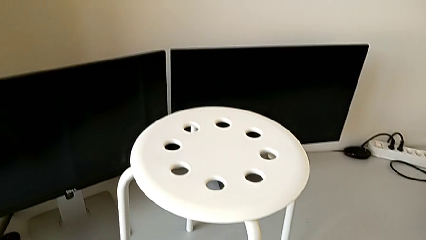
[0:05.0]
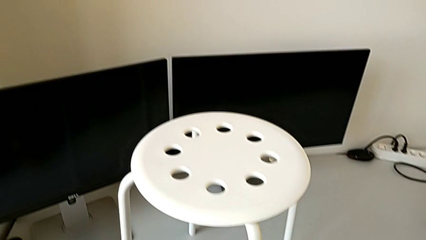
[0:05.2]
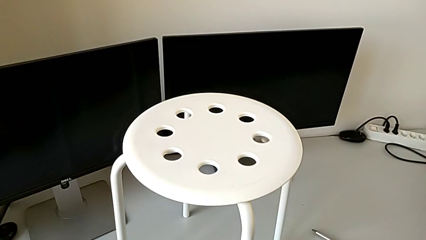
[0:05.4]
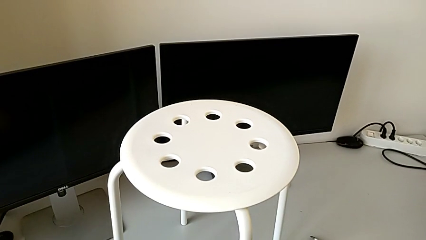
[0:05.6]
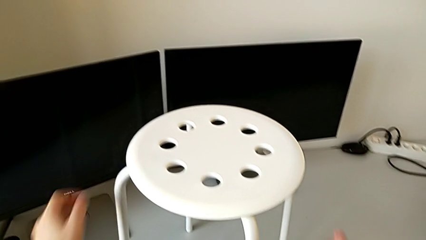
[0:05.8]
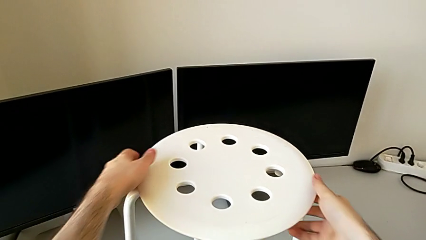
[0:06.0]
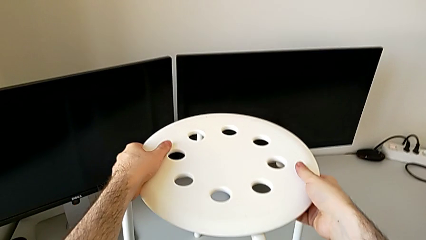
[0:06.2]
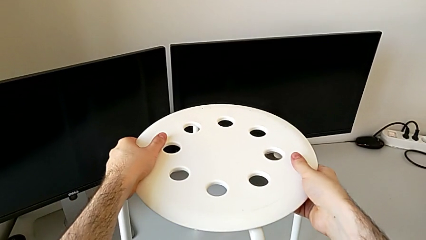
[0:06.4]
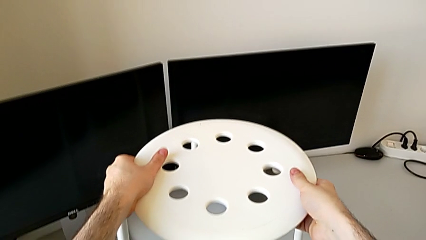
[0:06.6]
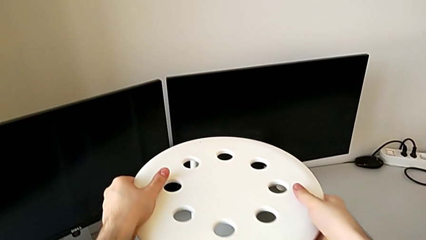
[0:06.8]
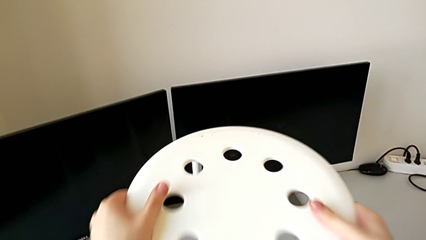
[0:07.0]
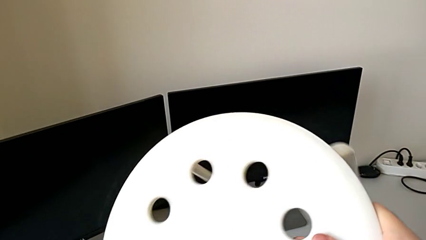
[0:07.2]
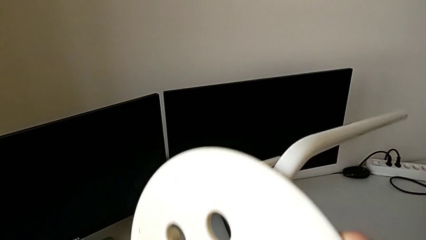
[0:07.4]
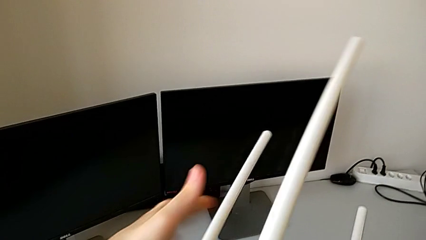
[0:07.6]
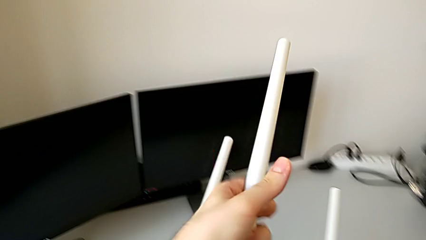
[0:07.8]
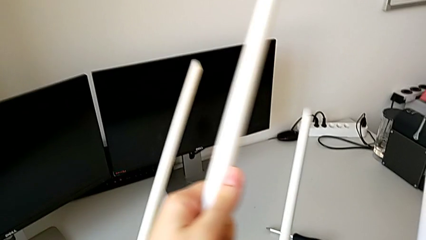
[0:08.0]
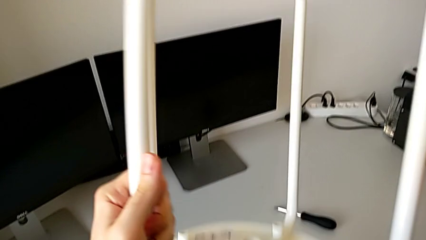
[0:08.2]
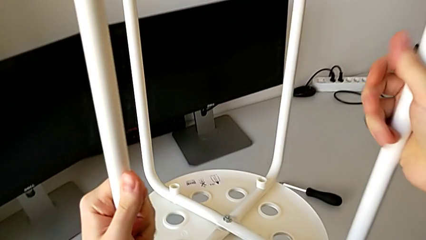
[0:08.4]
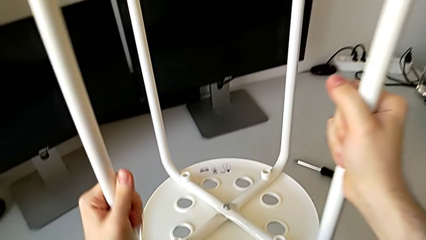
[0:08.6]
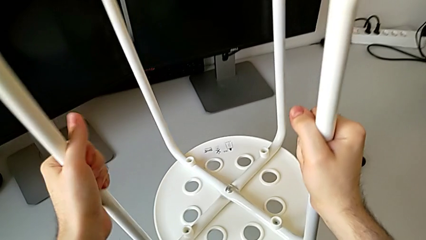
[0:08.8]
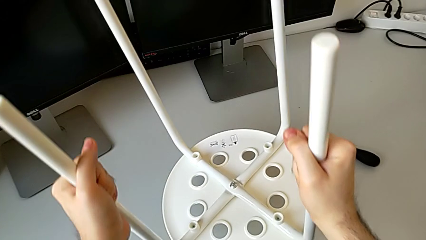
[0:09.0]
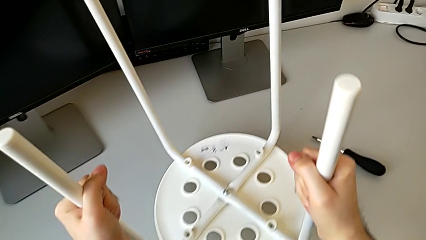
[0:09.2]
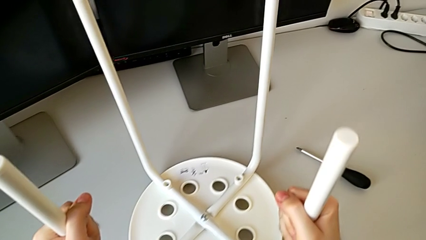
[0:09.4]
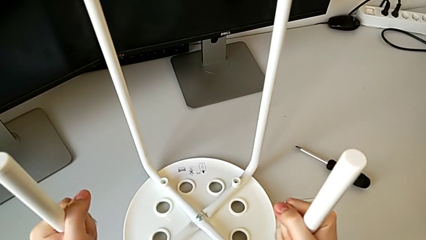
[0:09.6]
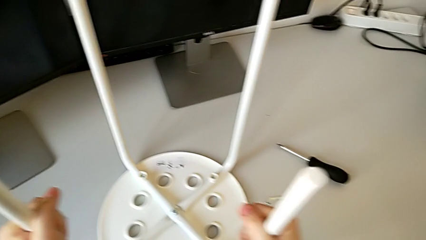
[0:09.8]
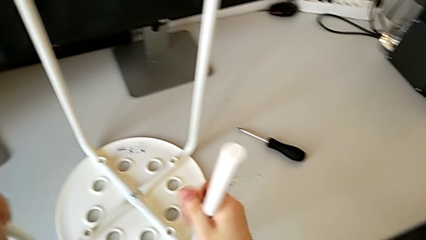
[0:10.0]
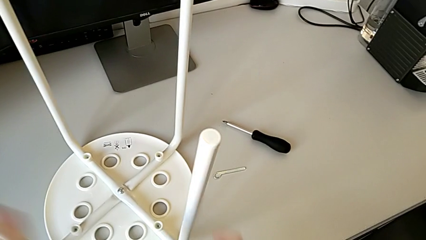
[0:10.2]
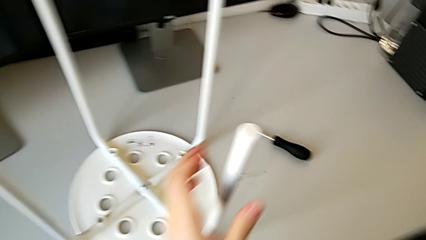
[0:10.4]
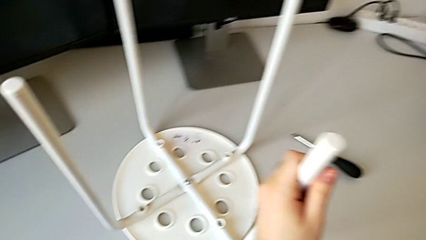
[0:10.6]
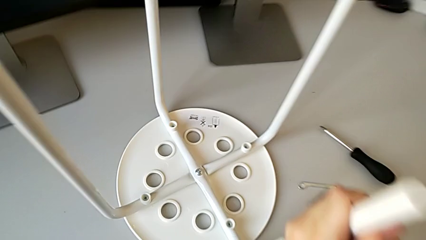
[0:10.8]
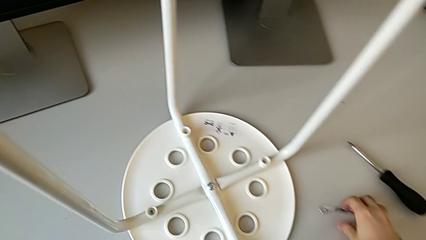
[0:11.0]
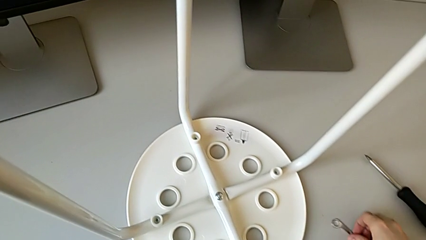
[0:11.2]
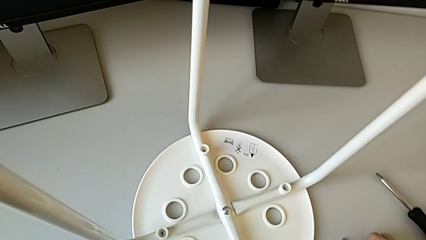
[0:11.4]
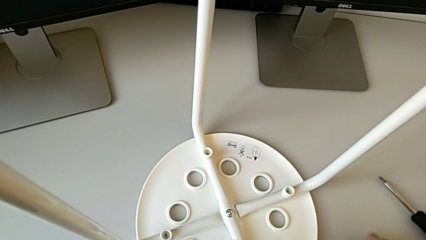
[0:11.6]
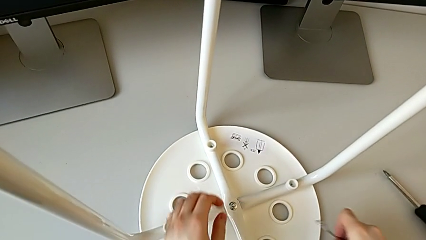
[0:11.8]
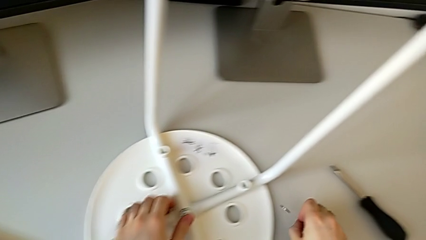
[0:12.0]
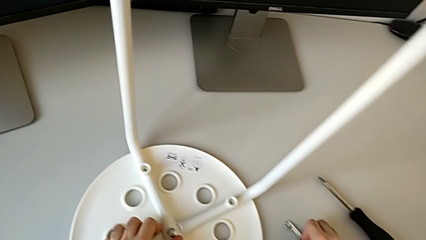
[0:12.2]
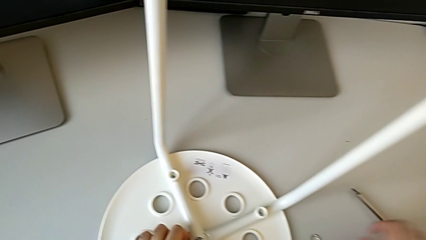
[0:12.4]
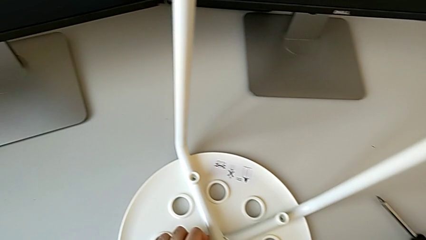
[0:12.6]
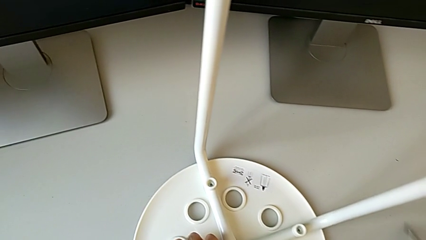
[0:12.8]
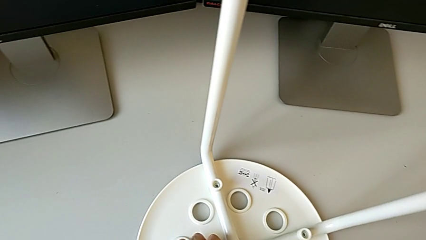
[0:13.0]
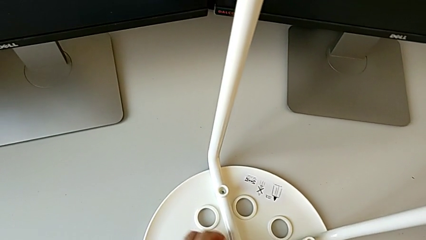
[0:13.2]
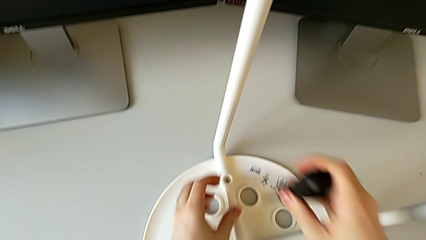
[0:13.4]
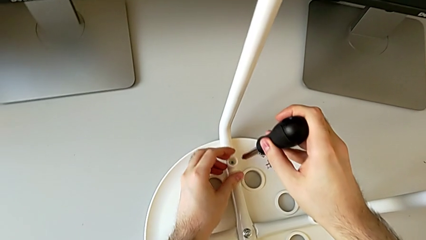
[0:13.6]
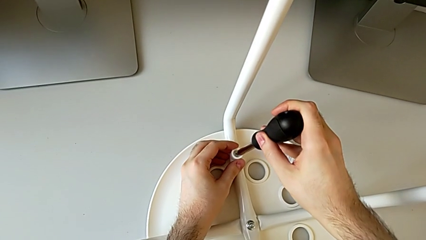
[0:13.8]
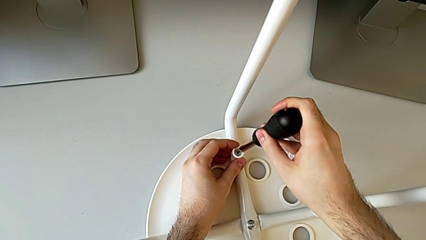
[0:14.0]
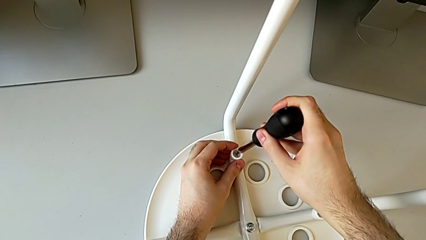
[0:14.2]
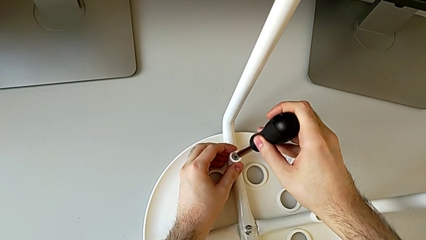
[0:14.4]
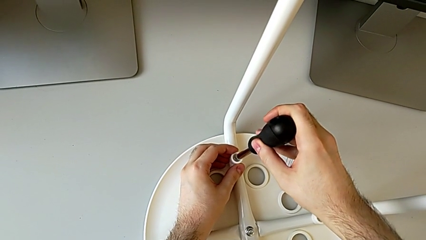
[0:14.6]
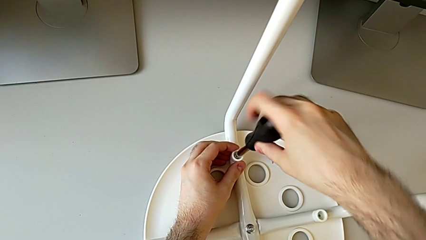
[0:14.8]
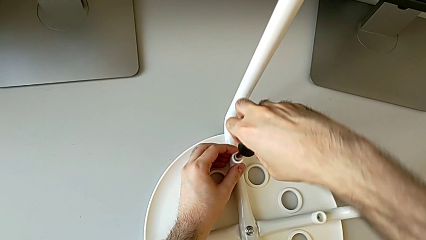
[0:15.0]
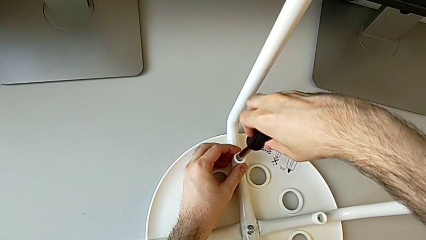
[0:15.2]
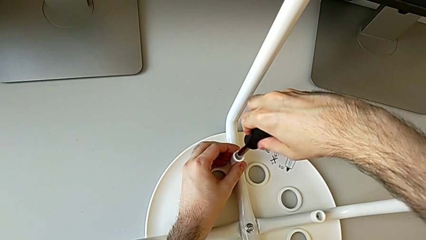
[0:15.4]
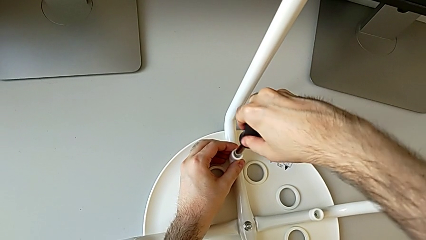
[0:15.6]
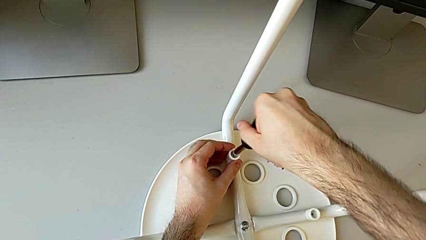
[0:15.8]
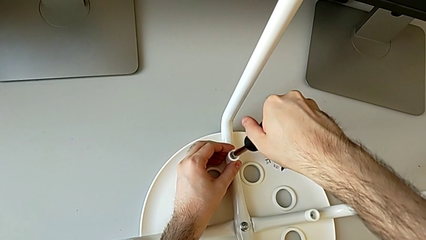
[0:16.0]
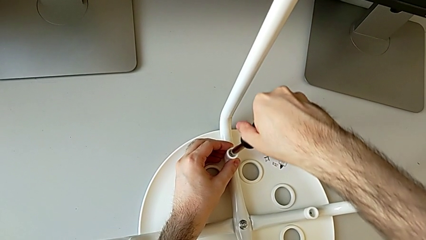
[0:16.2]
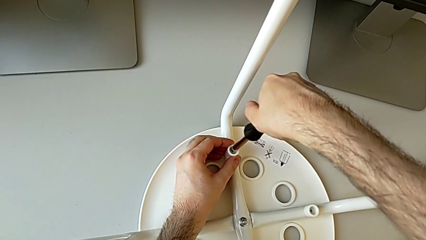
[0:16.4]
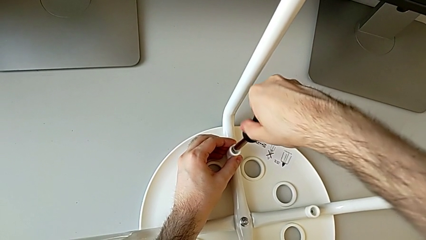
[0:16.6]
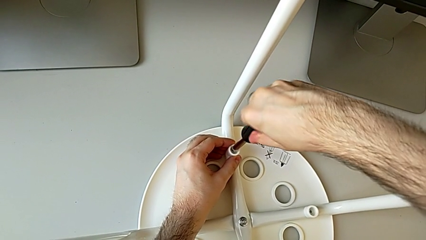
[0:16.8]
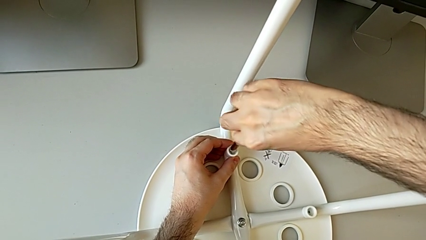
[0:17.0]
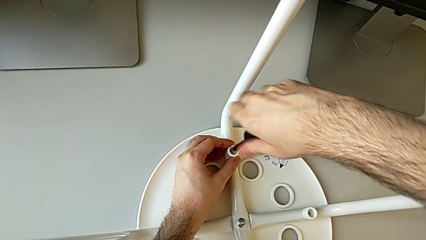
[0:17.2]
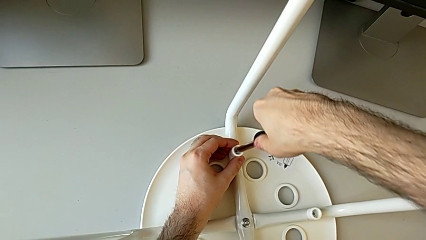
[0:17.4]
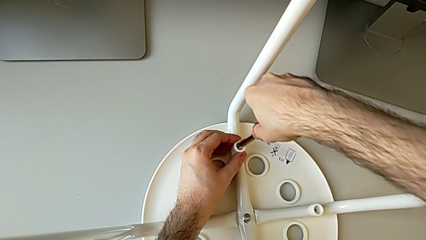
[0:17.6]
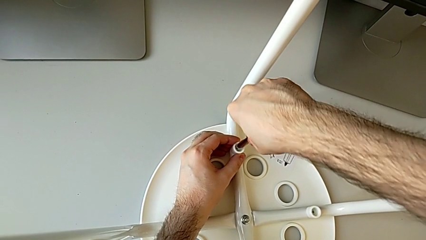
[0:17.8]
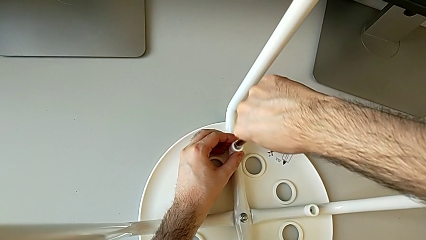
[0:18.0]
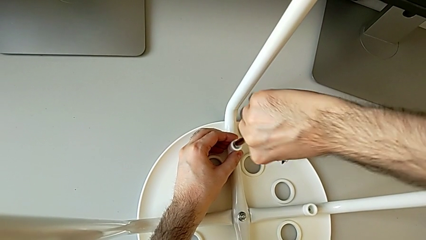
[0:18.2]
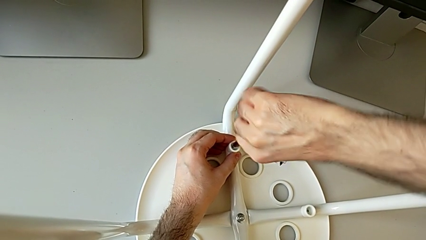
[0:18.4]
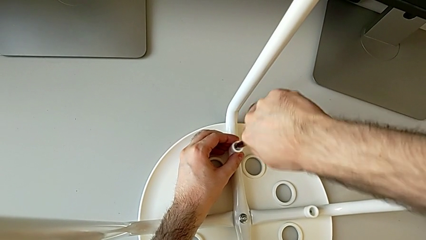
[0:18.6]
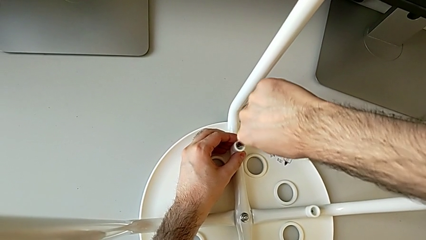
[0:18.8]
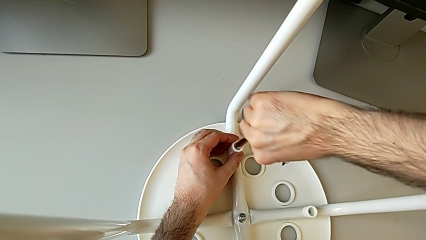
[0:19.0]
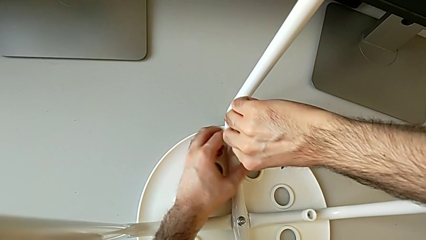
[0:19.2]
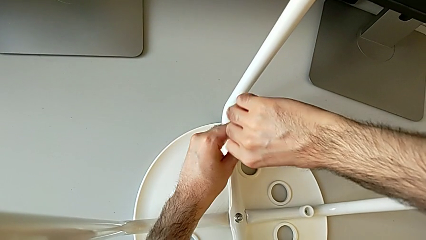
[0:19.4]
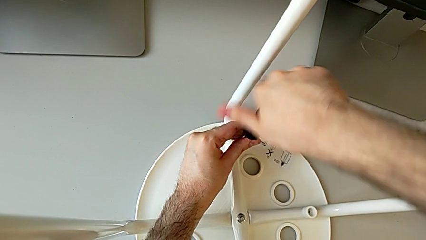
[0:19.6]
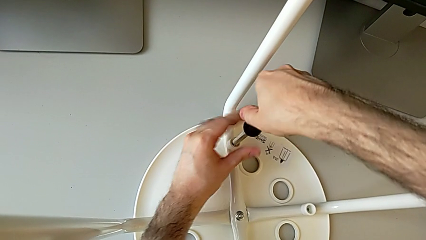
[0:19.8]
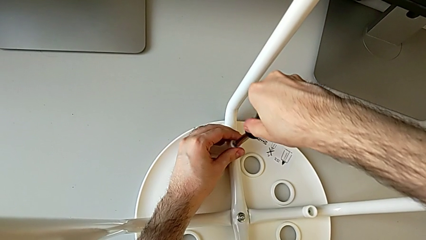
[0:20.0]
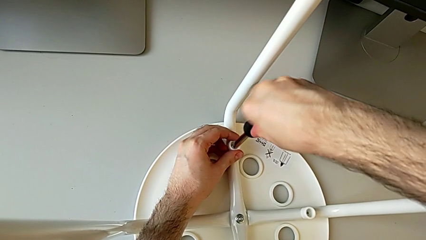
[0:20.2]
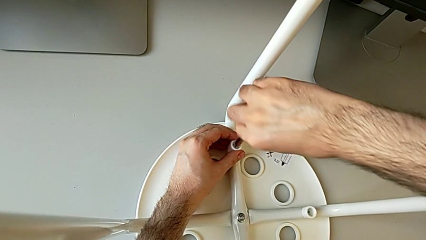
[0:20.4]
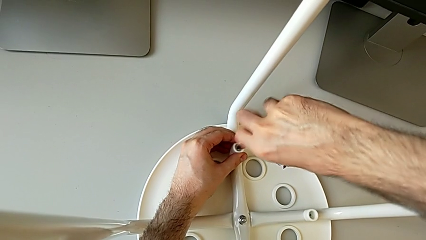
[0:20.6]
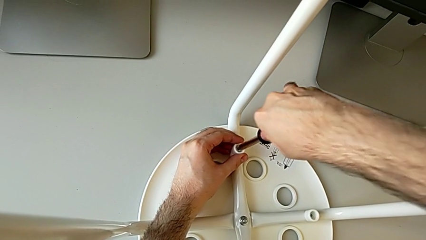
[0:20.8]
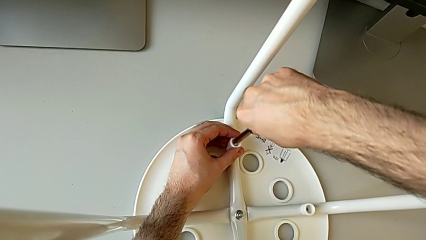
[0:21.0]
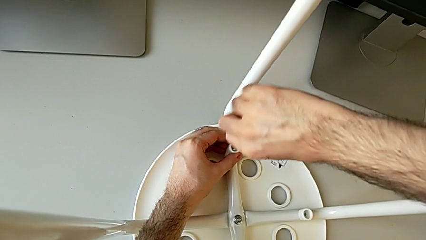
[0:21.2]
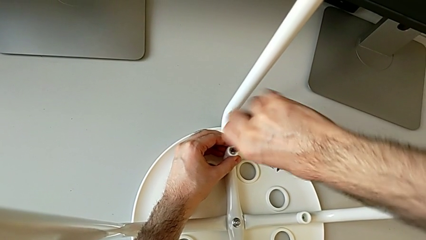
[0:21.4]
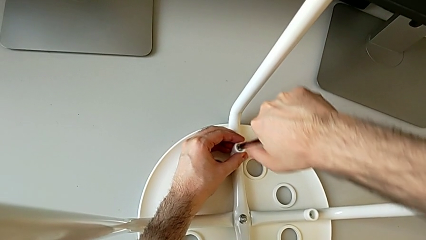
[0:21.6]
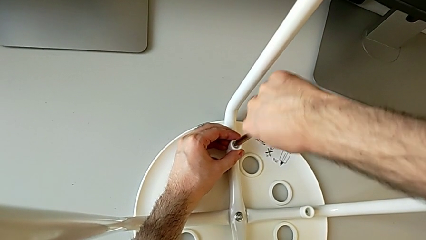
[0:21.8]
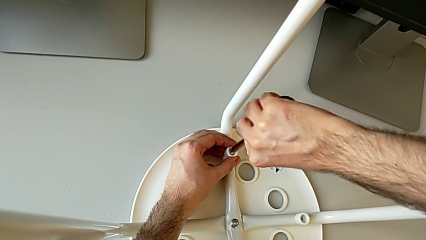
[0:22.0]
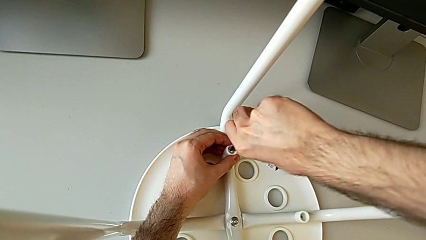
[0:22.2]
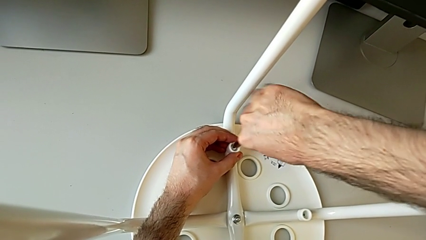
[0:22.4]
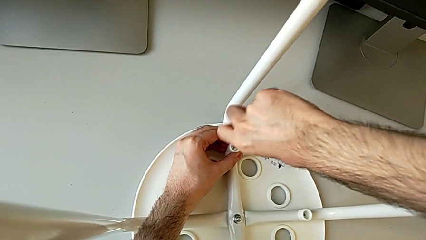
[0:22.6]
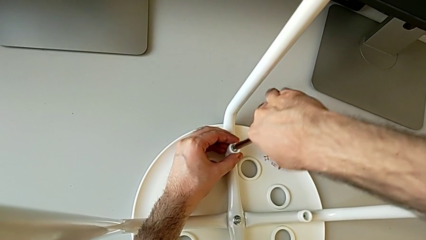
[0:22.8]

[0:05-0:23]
The camera wearer is unscrewing the first screw on the chair leg. They grab the stool, flip it, grab the Allen wrench, drop the little Allen wrench, hold the stool, grab the screwdriver, hold the first washer, insert the screwdriver, hold the first washer, unscrew the first screw and hold the first washer.
